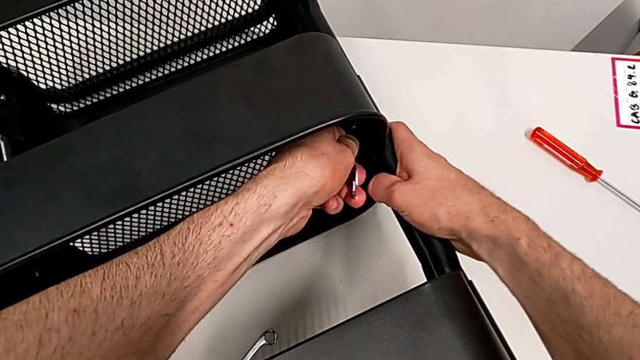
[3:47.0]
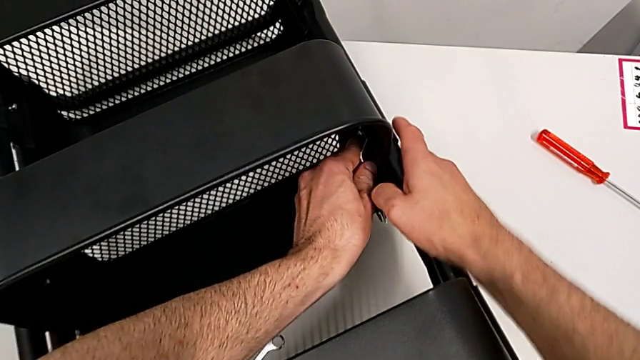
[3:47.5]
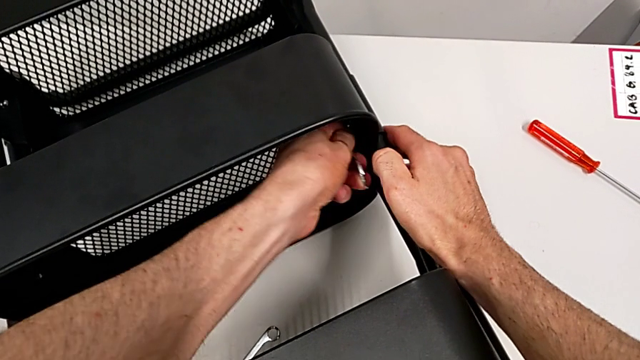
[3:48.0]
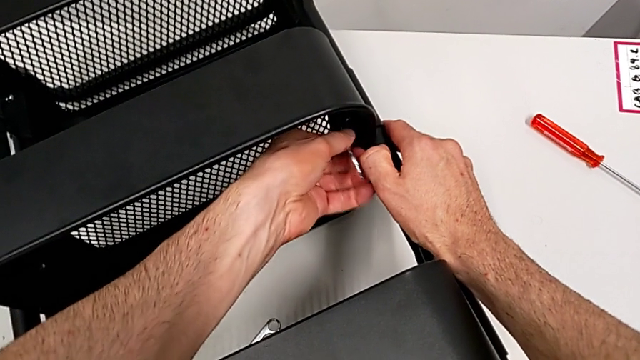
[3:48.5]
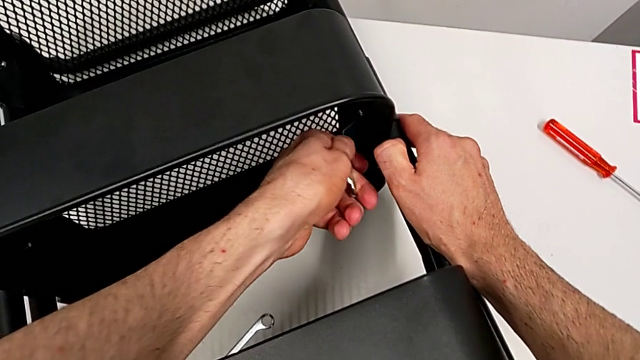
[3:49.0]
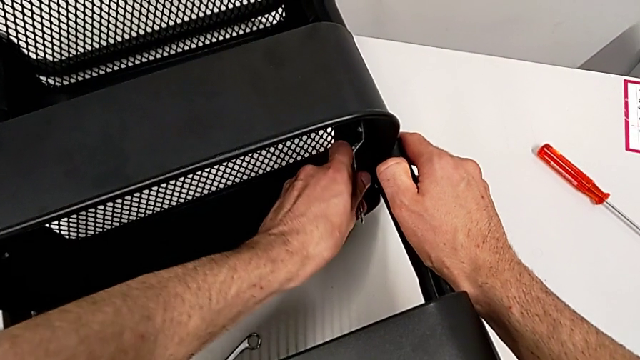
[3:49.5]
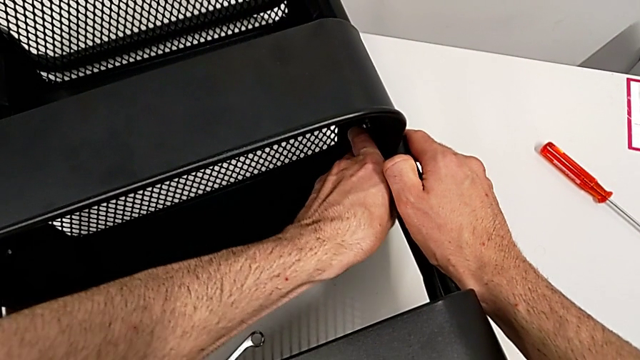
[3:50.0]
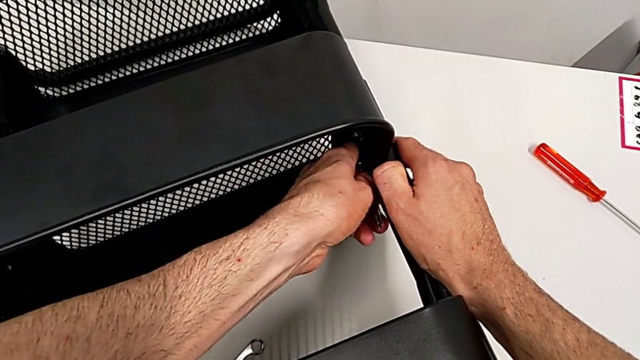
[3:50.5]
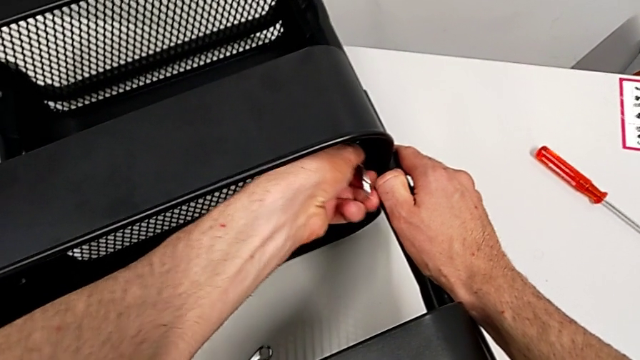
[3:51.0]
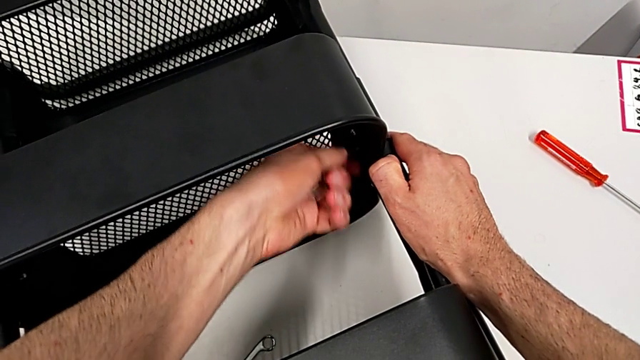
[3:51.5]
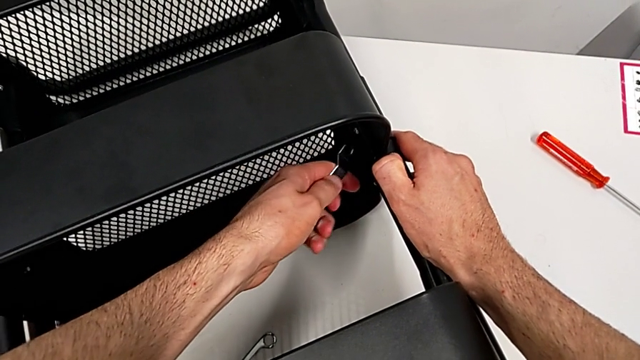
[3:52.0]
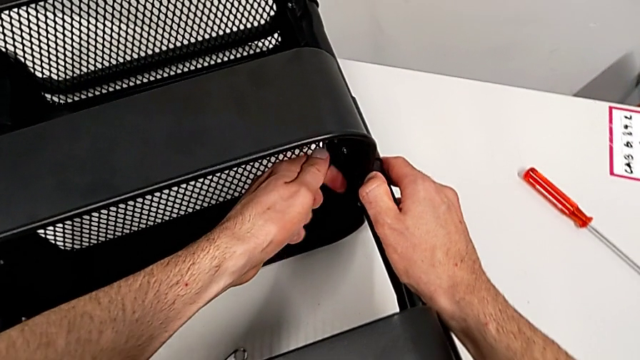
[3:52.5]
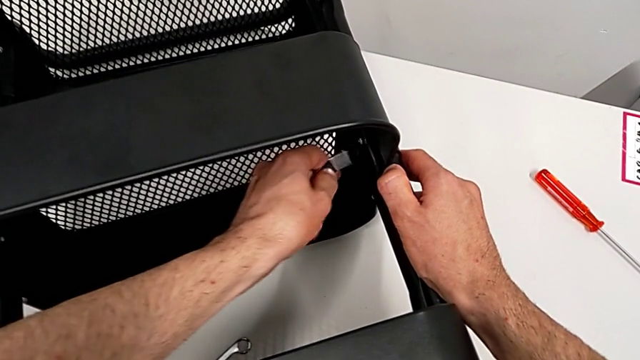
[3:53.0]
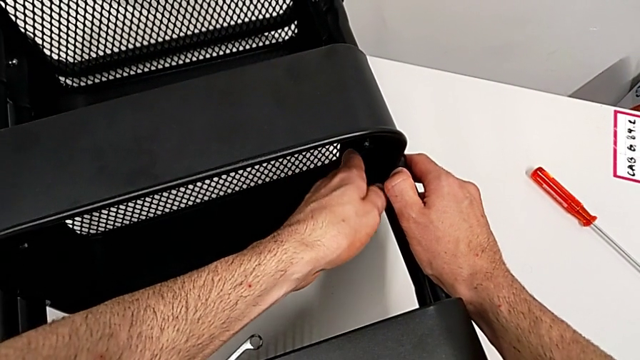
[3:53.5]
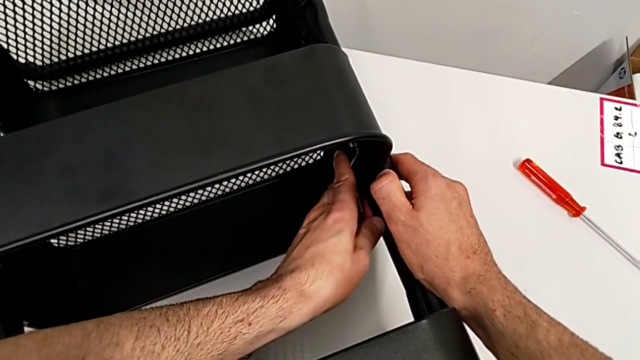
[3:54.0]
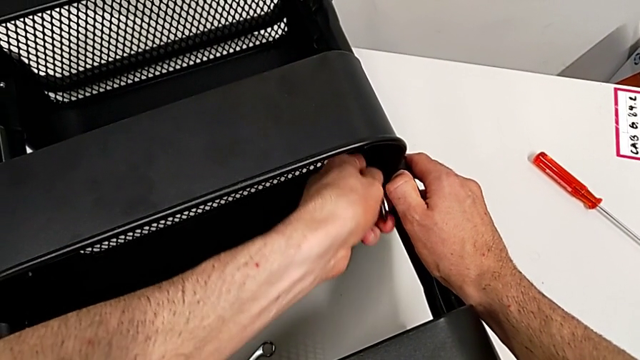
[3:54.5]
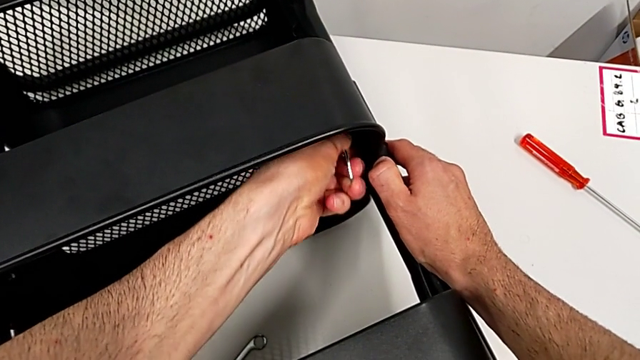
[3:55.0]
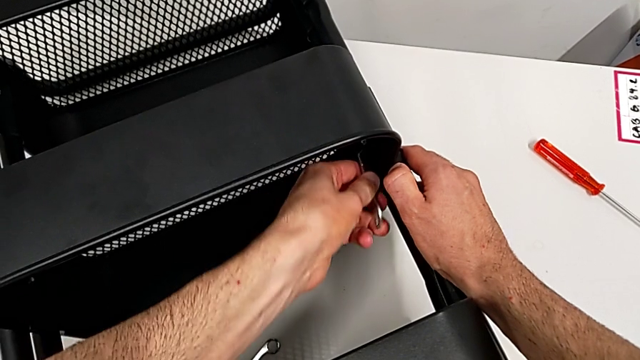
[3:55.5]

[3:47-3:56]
The camera wearer is disassembling the middle grid tray. They keep unscrewing the hexagon cap nut.

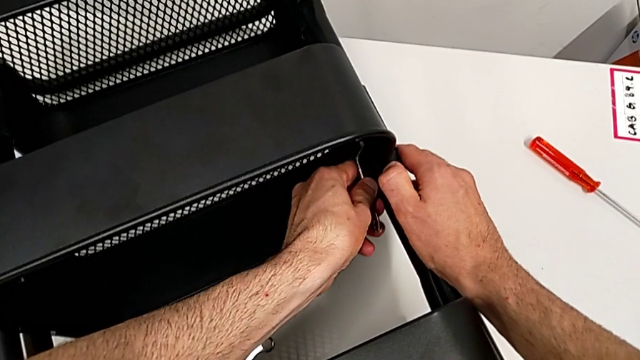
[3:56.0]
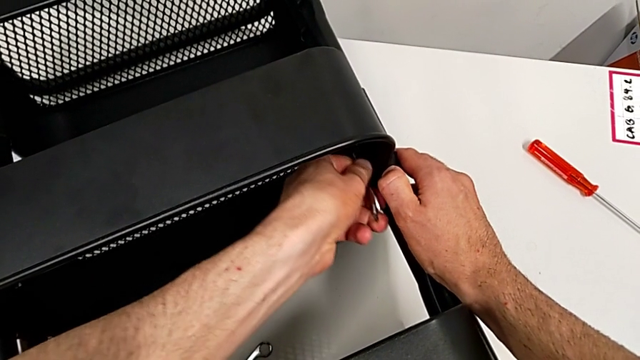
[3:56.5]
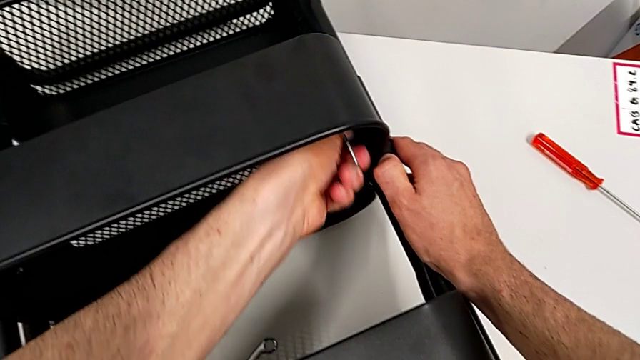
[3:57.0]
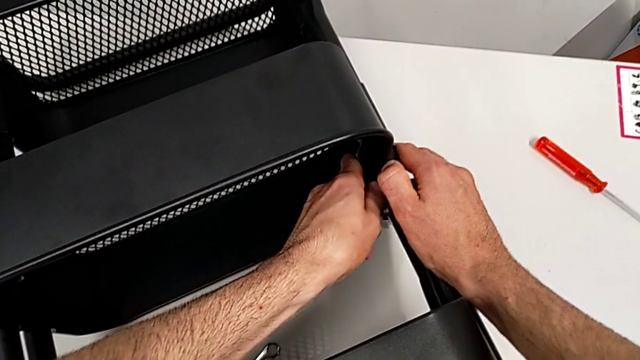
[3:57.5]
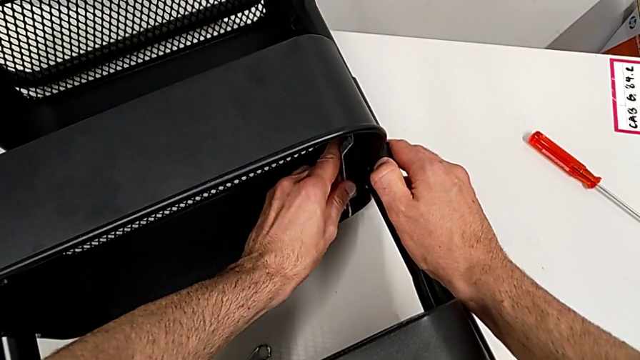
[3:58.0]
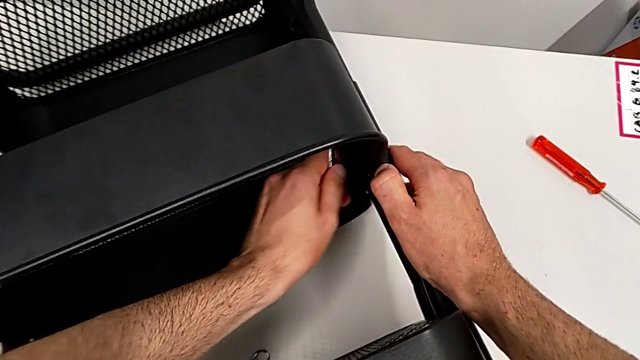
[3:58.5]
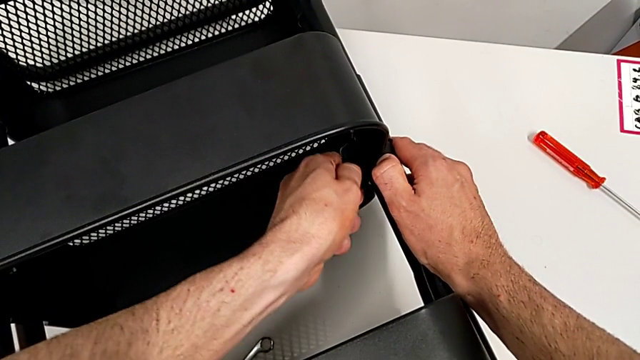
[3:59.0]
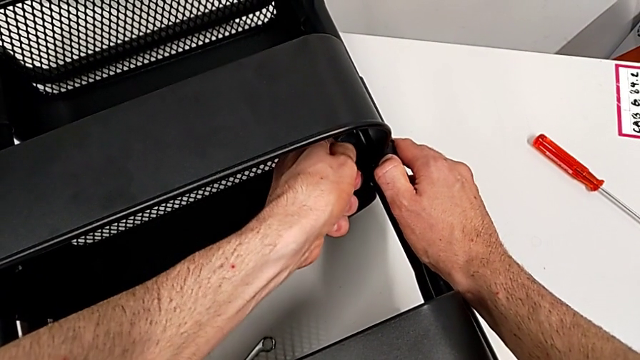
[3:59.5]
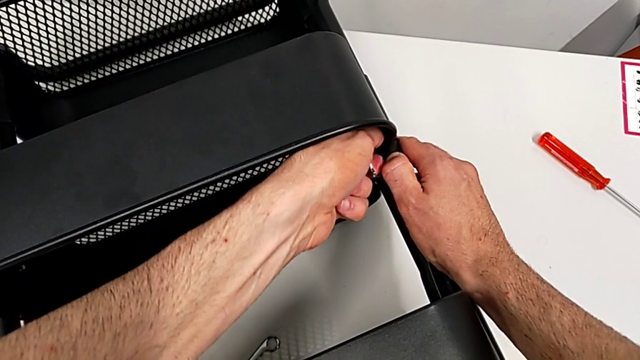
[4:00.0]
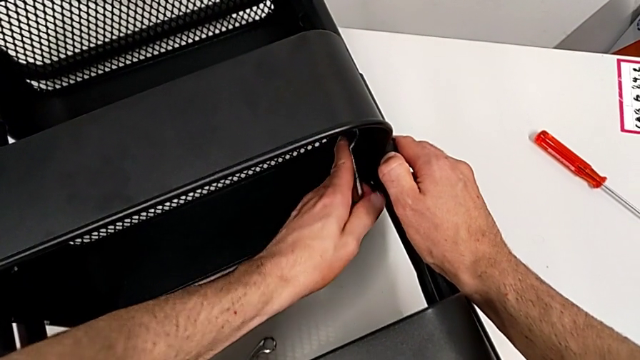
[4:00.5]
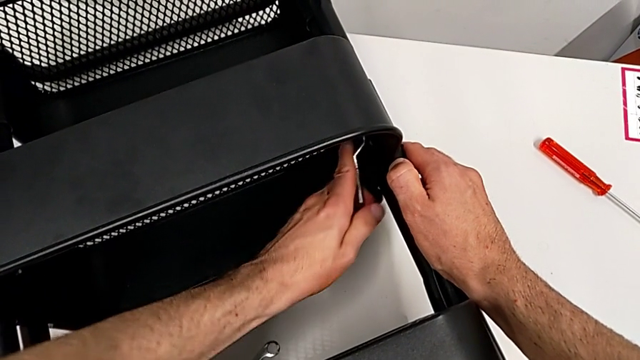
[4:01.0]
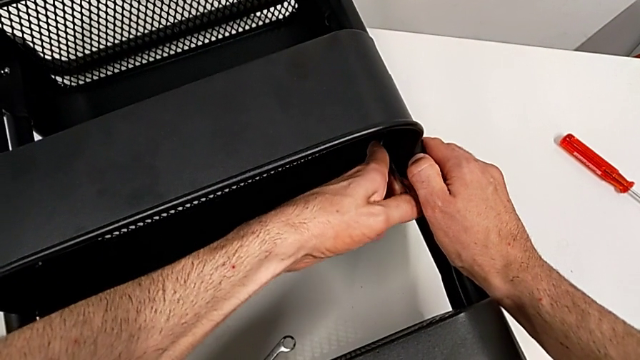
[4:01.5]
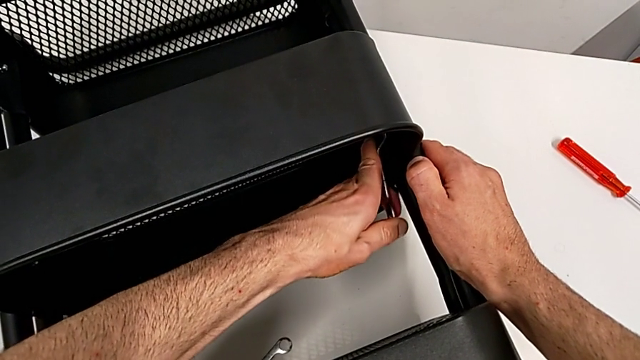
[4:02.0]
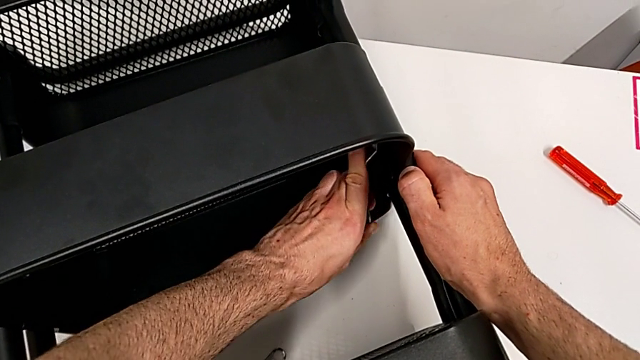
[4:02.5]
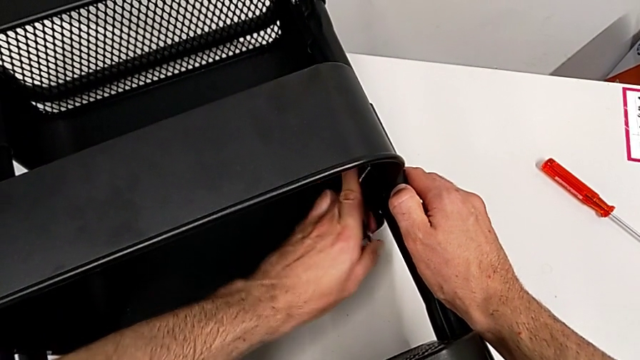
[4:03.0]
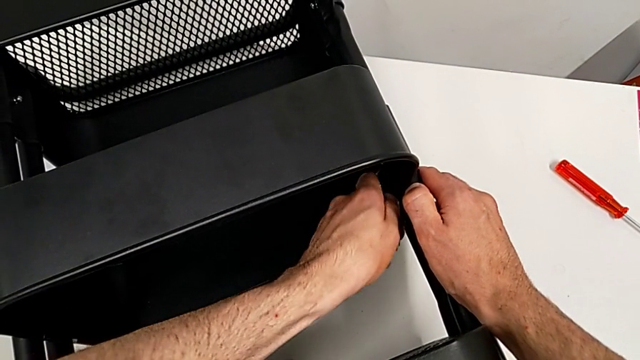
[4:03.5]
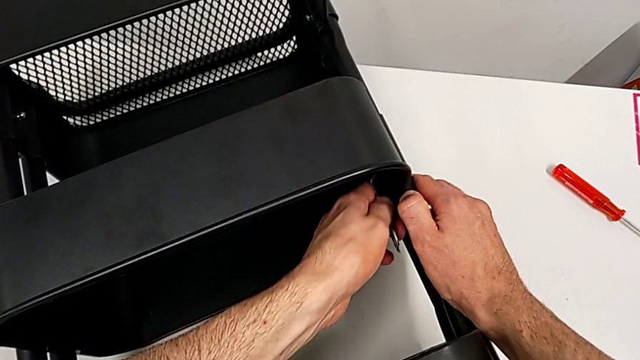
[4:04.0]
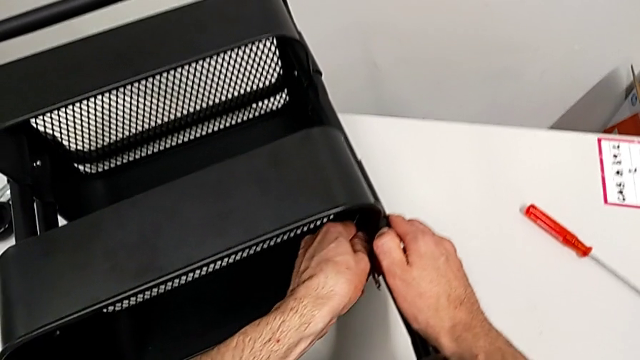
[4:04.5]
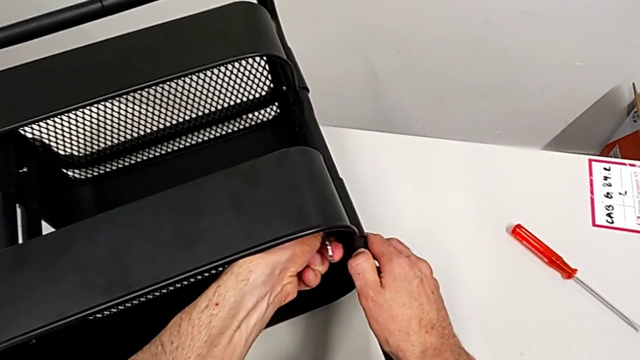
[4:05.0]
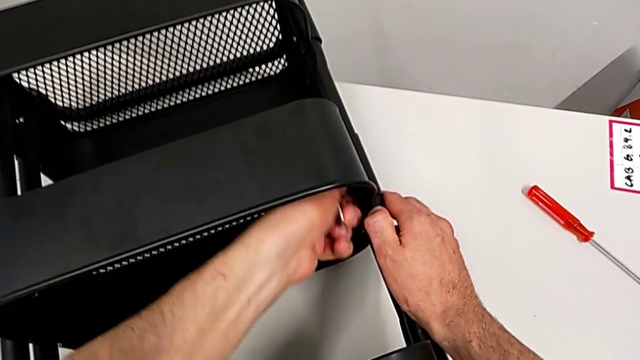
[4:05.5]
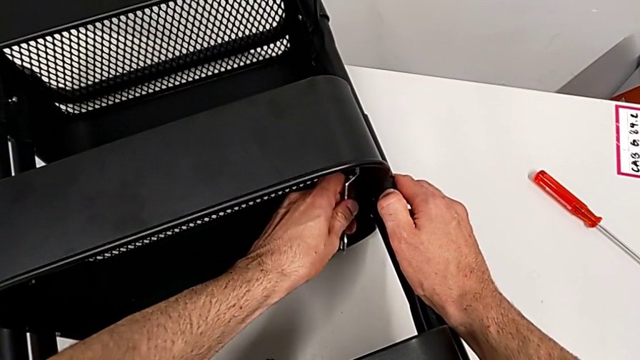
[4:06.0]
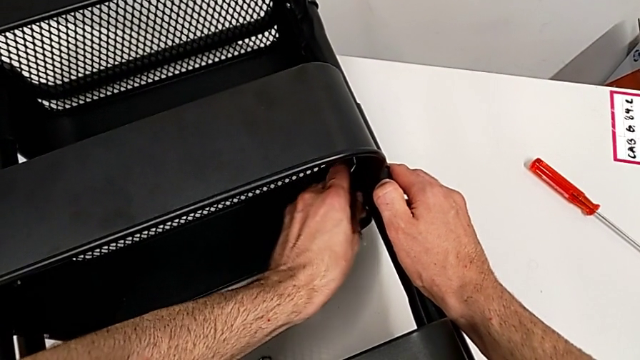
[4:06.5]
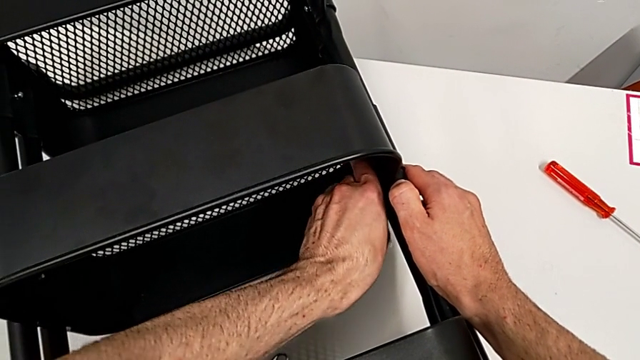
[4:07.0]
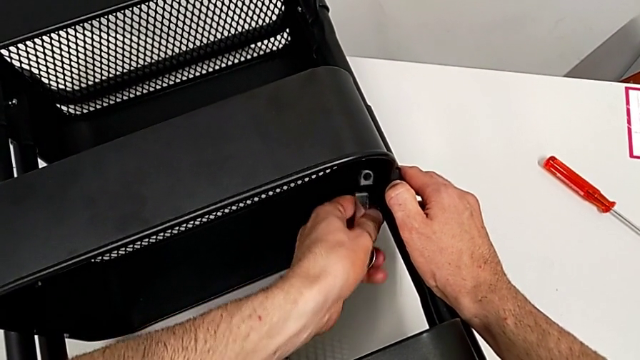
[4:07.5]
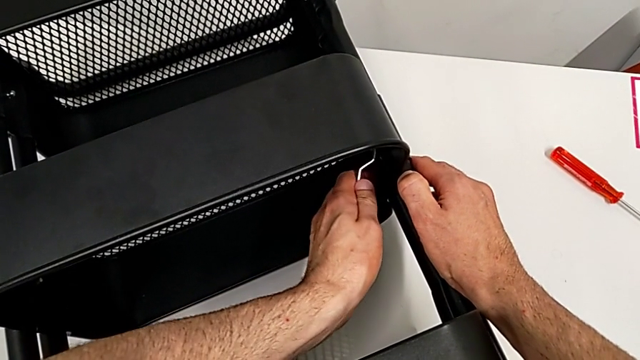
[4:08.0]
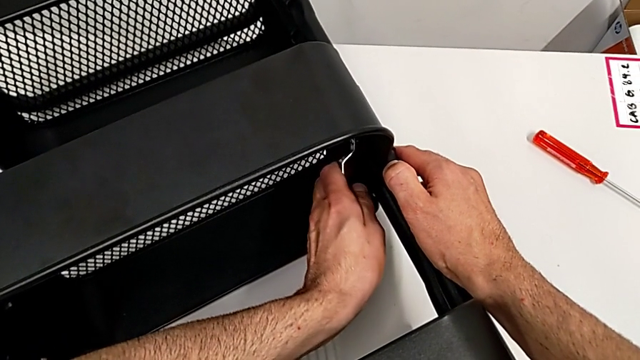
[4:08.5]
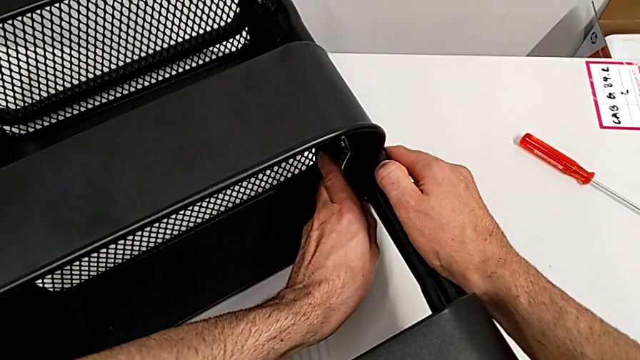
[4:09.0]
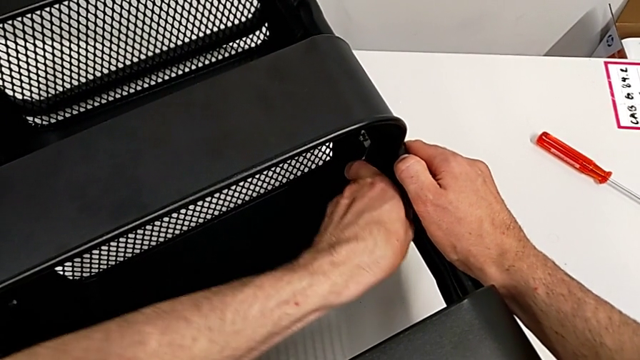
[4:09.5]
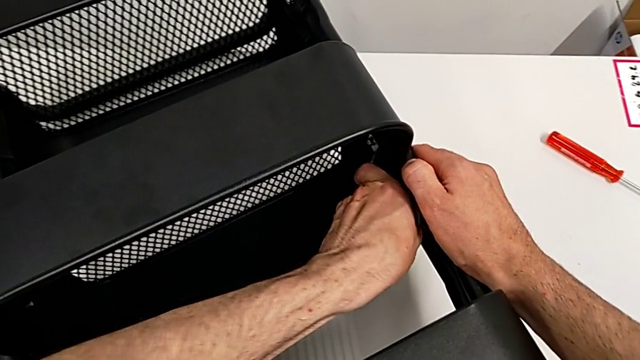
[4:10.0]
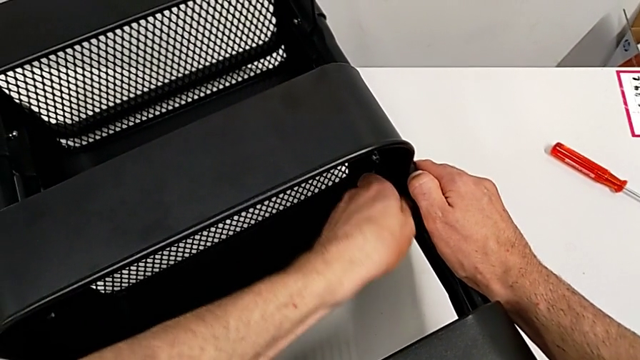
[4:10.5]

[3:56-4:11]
The camera wearer is disassembling the middle grid tray. They keep unscrewing the hexagon cap nut.
